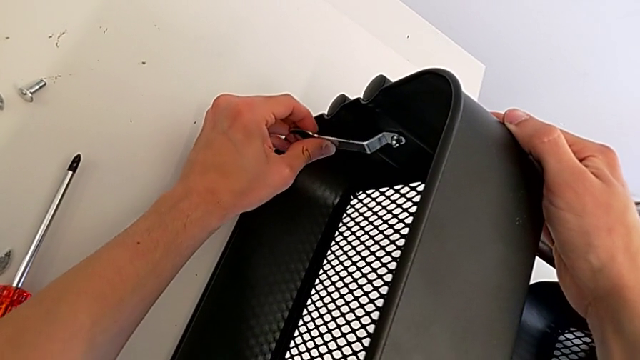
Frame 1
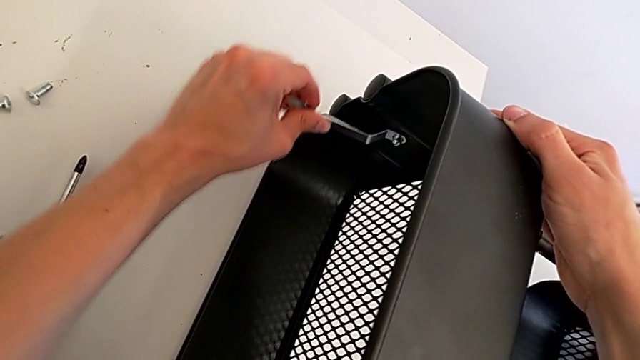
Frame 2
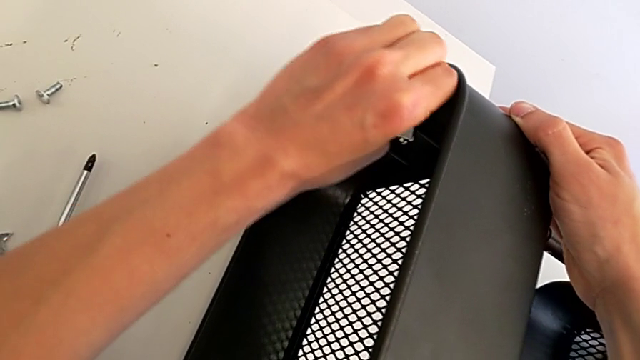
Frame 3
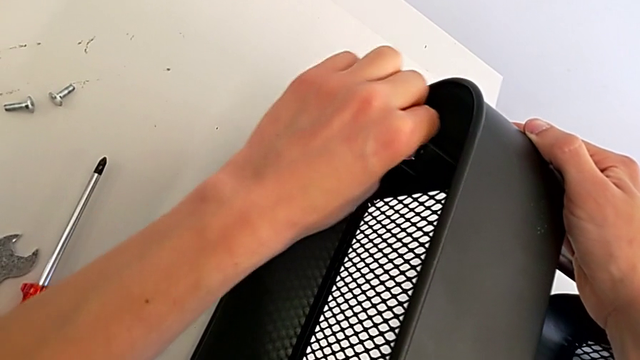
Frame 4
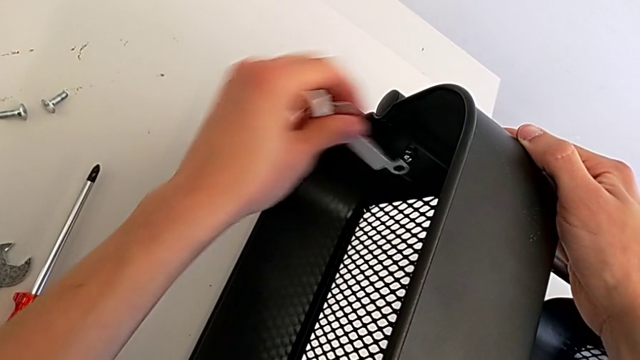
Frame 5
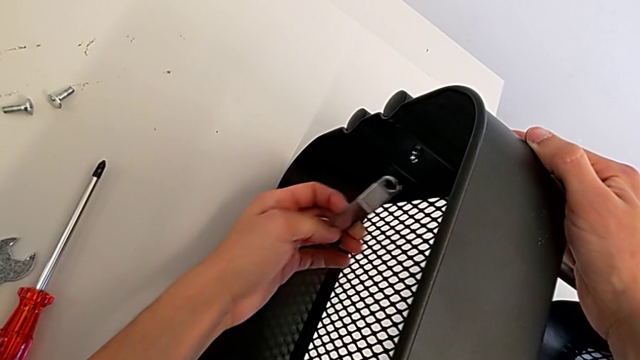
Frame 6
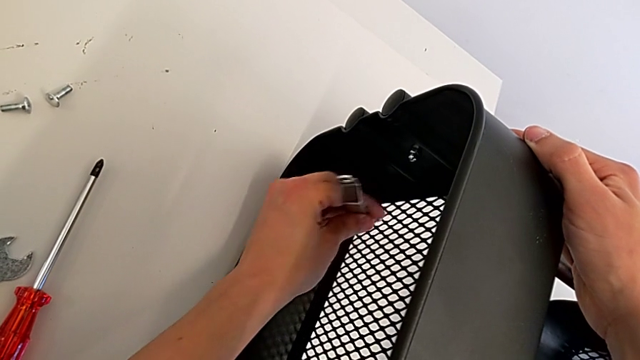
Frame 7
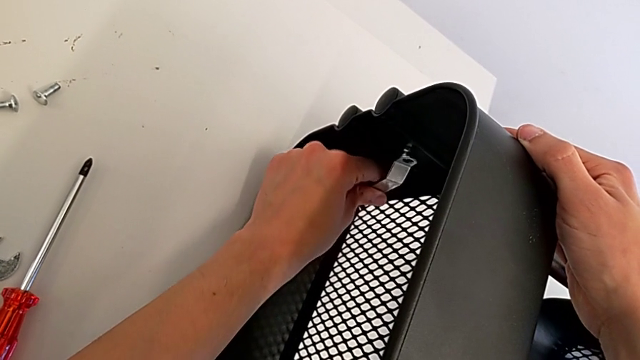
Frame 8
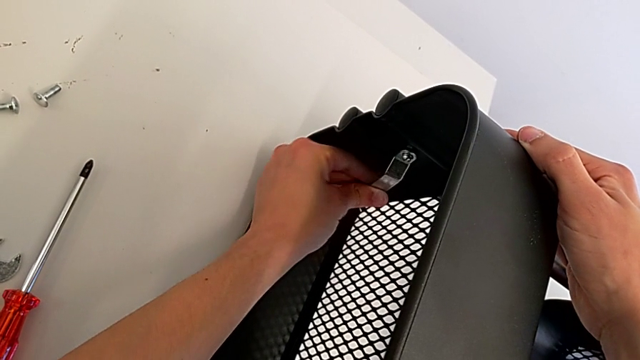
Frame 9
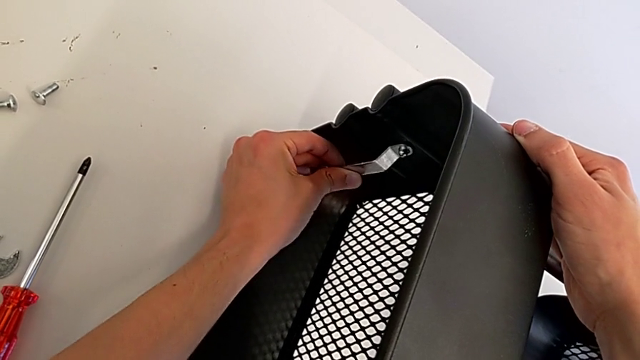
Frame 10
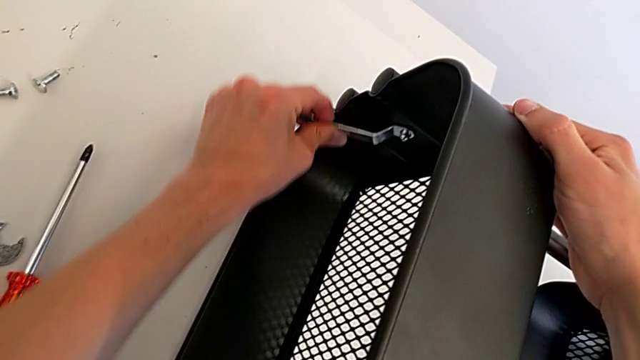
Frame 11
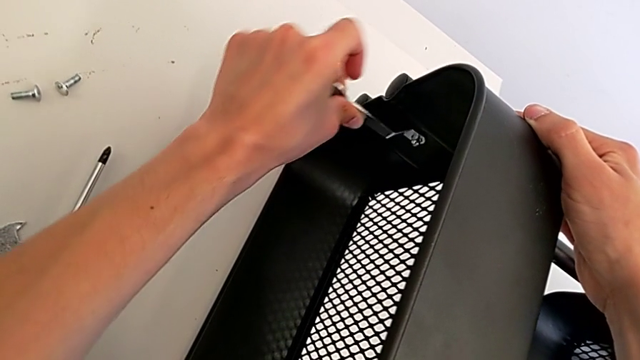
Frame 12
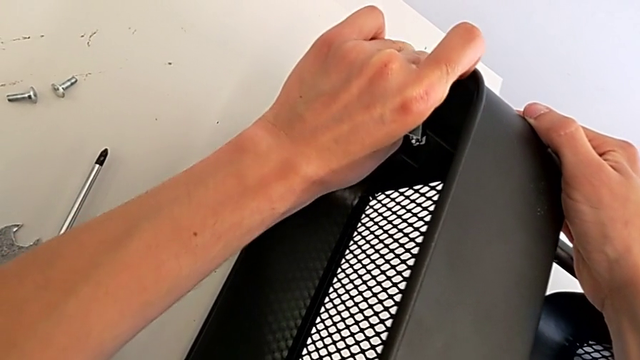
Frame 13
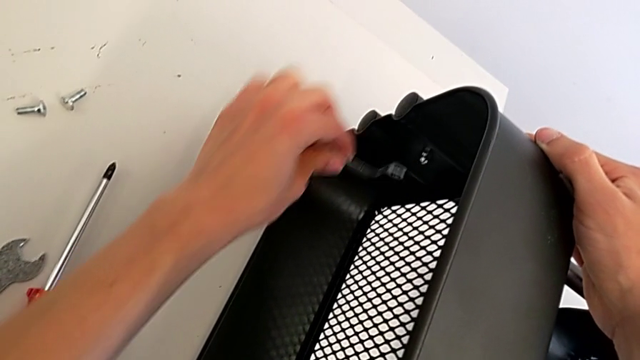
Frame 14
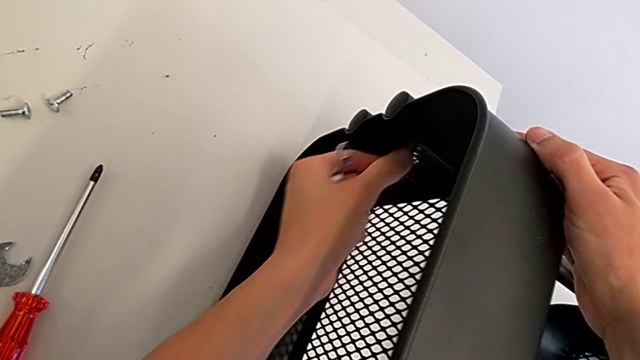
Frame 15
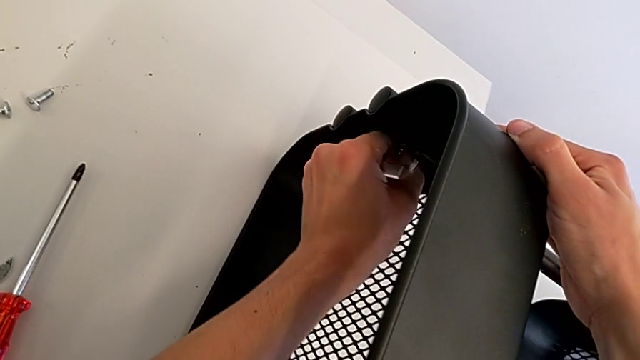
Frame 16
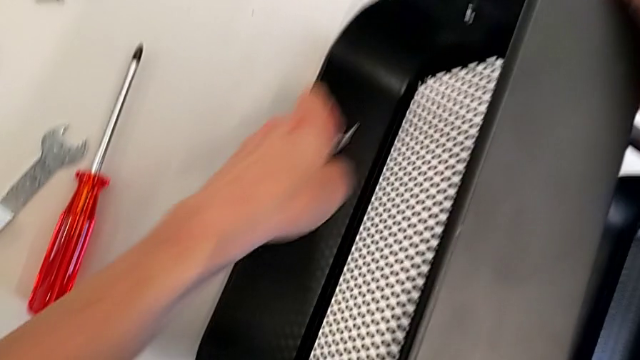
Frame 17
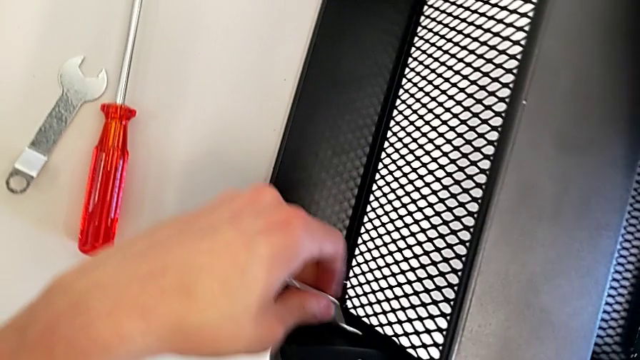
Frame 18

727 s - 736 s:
The camera wearer is assembling the top tray. They keep screwing the bolt.

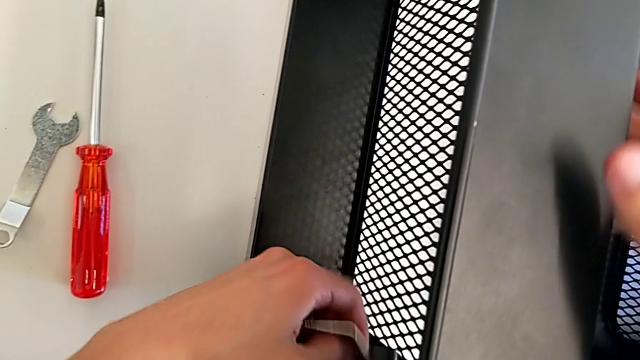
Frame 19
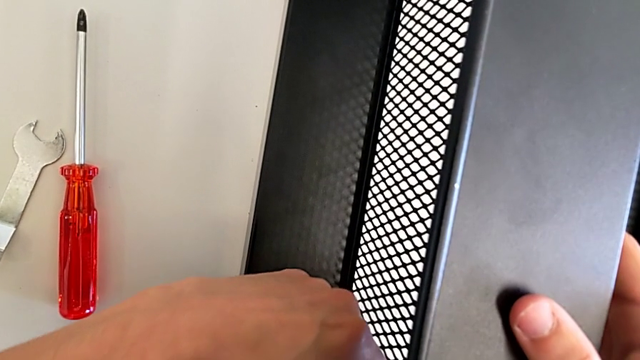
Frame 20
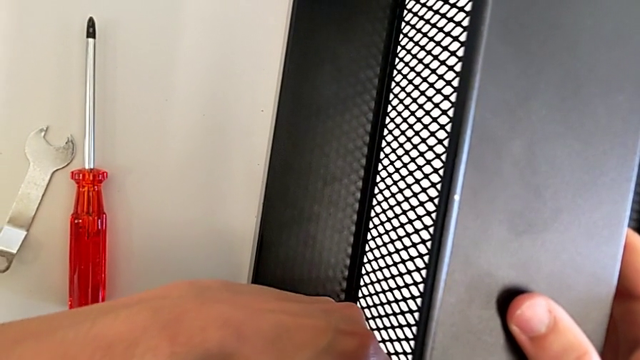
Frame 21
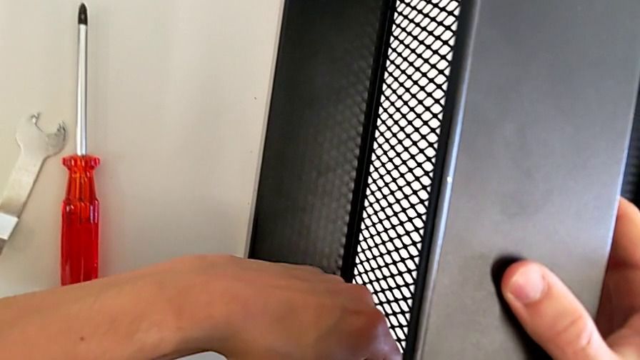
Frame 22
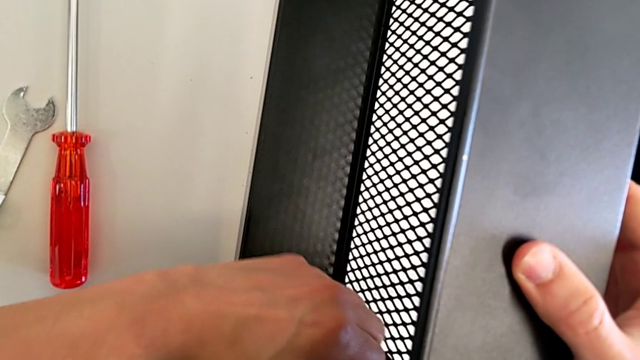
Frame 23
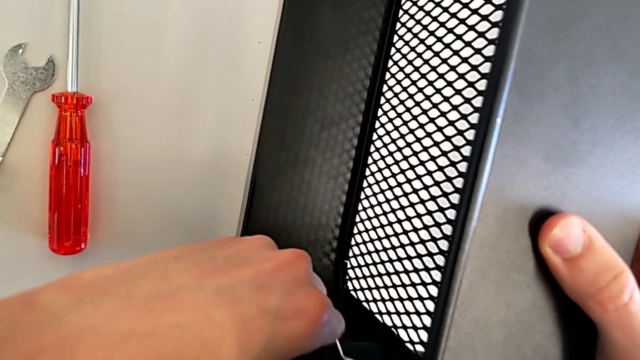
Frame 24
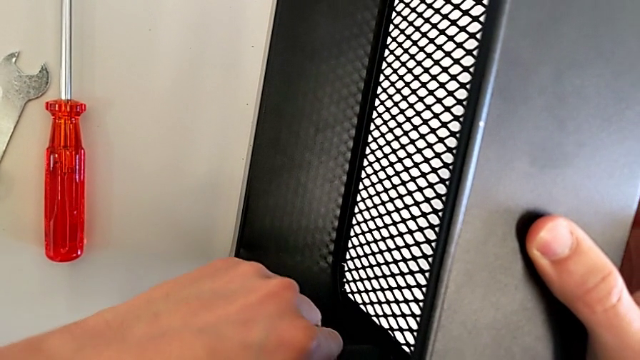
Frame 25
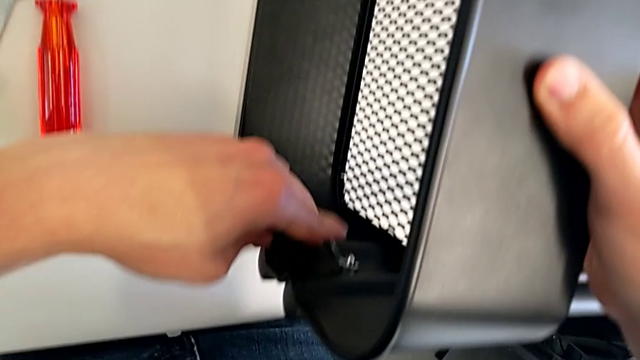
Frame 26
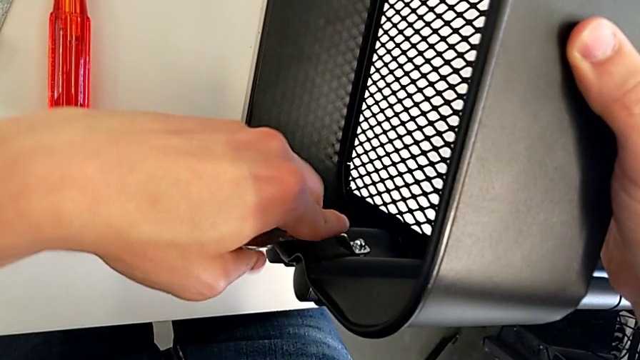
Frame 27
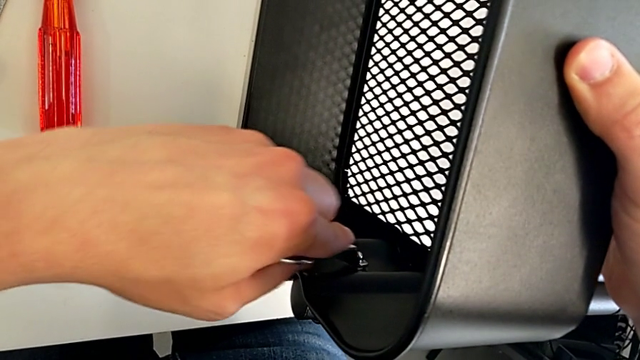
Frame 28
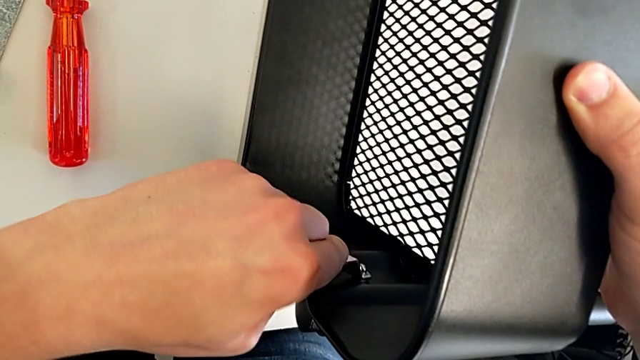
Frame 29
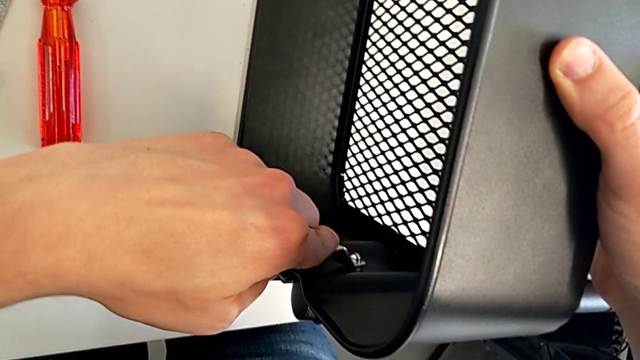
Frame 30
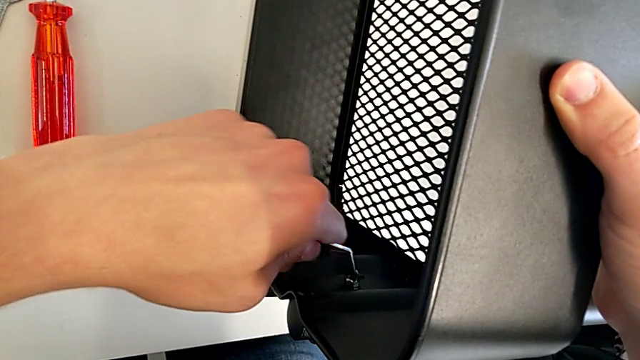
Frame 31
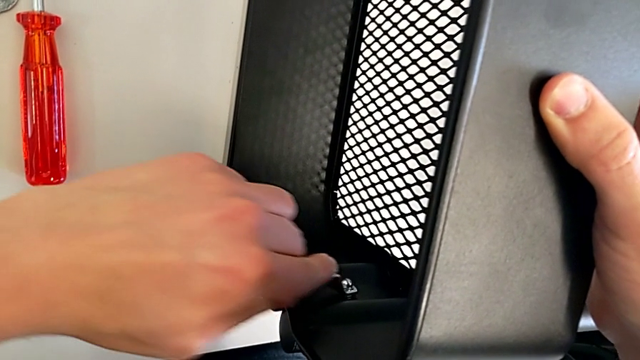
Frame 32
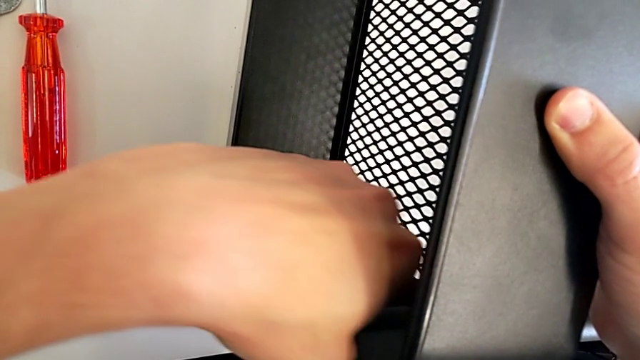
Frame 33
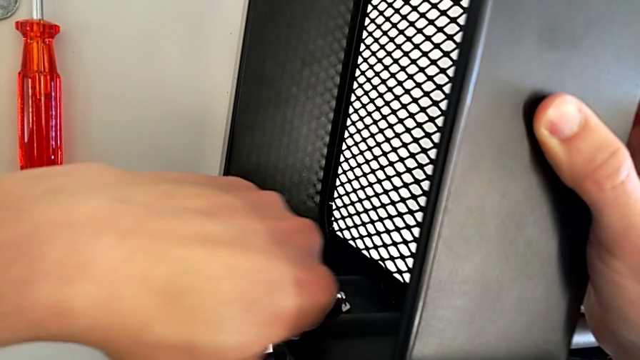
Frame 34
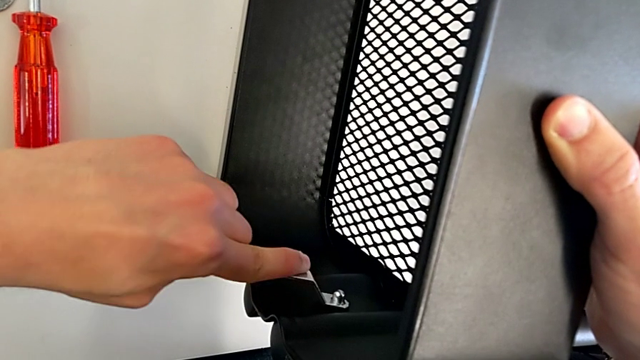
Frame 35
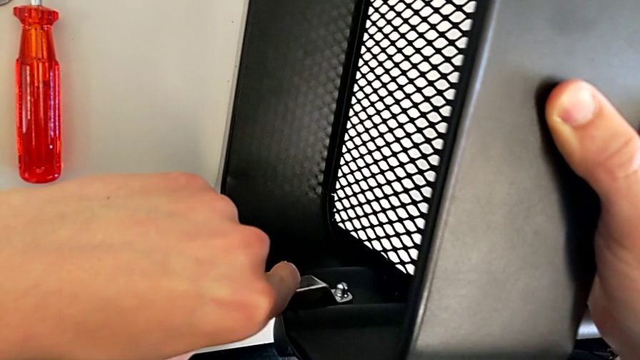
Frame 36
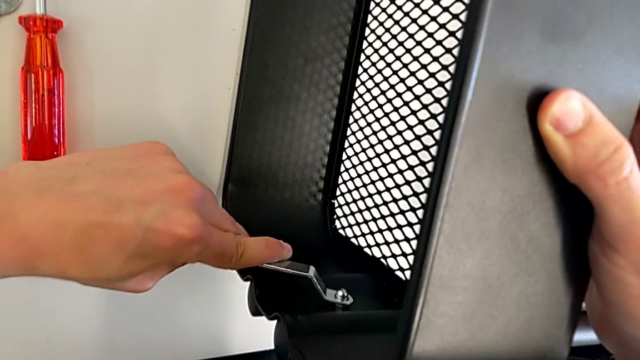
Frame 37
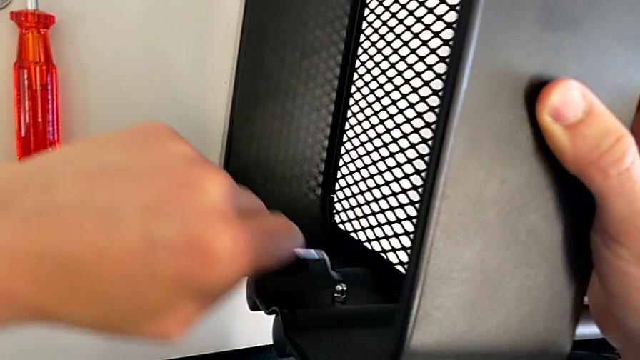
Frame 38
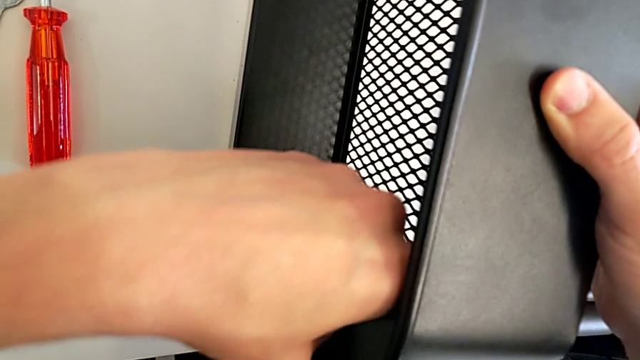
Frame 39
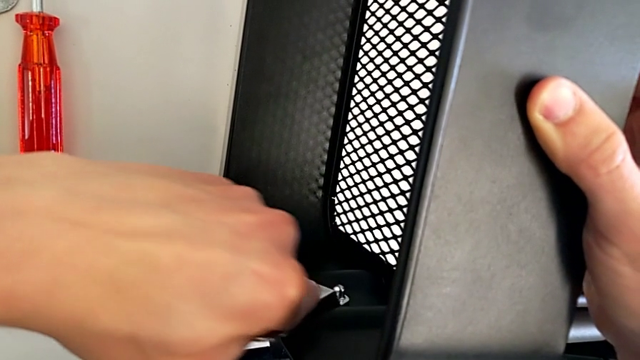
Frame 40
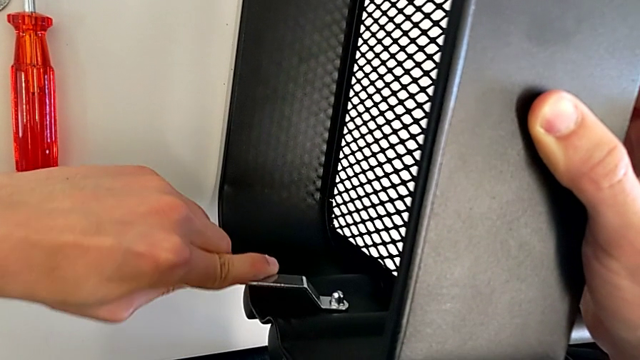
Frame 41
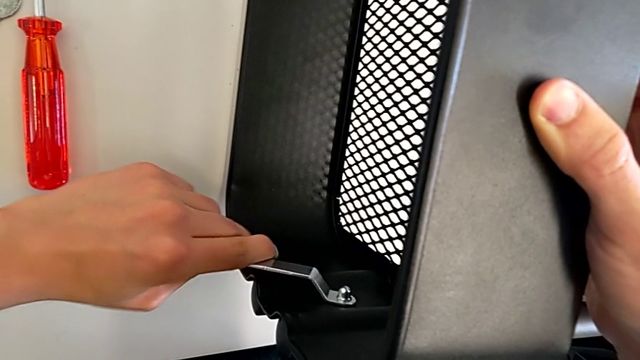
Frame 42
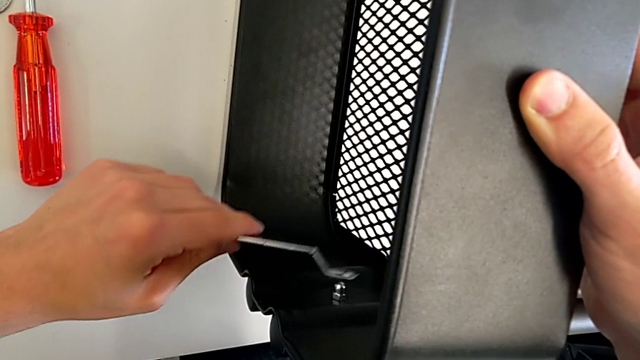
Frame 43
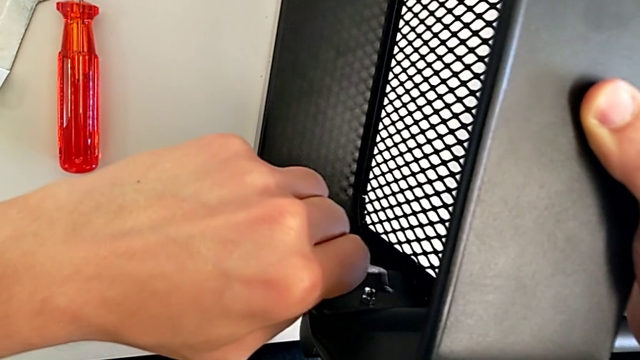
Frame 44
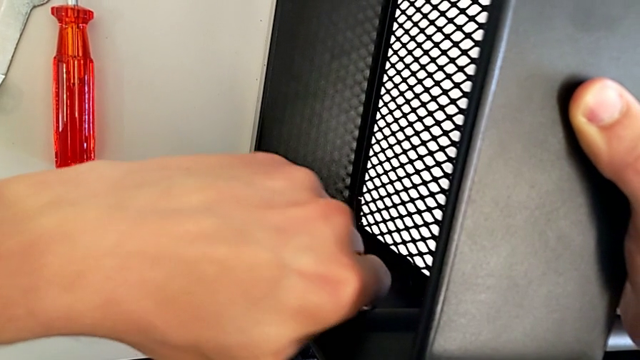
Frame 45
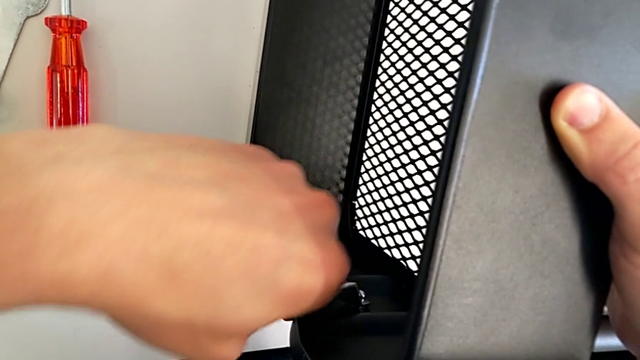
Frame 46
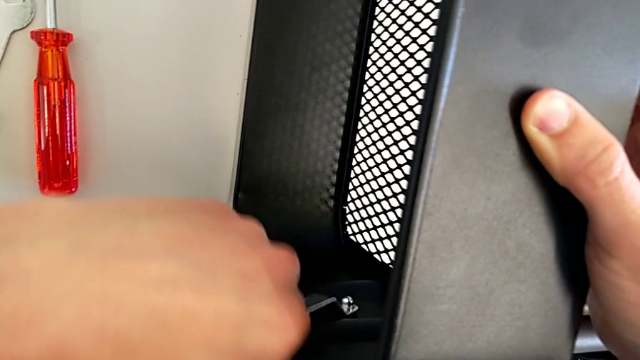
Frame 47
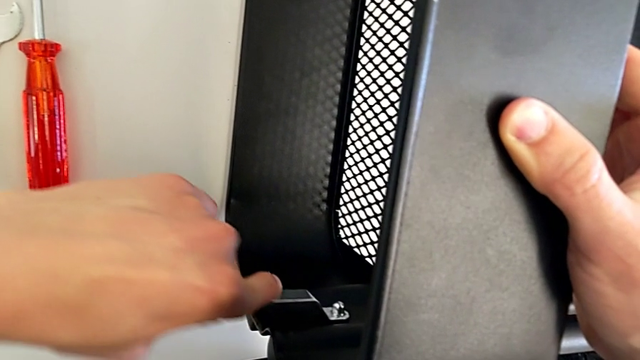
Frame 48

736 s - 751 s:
The camera wearer is assembling the top tray. They keep screwing the bolt and begin to screw it.
